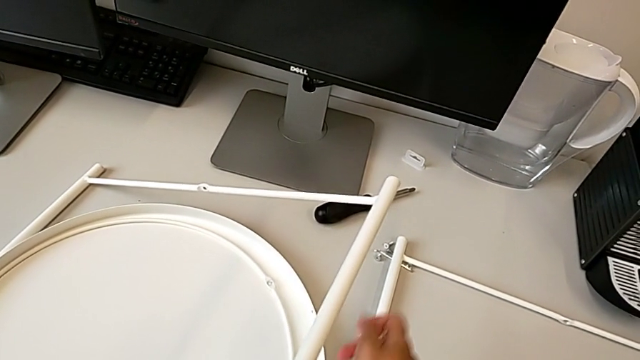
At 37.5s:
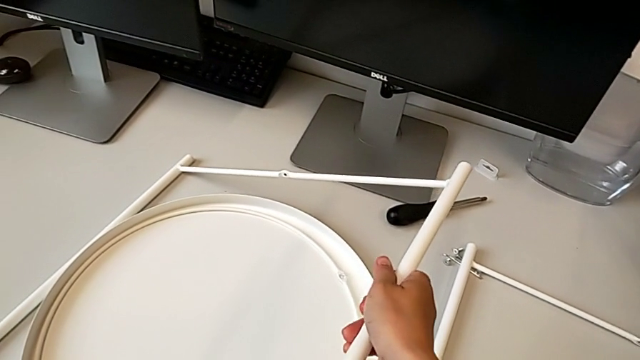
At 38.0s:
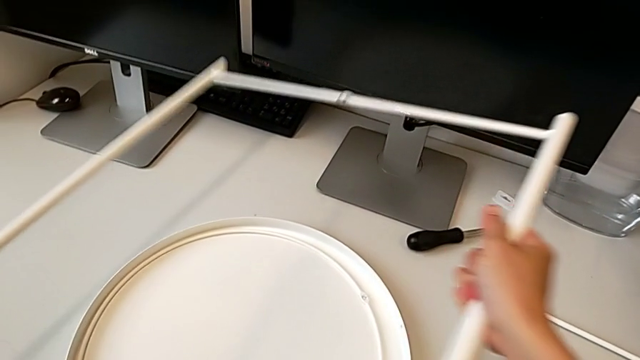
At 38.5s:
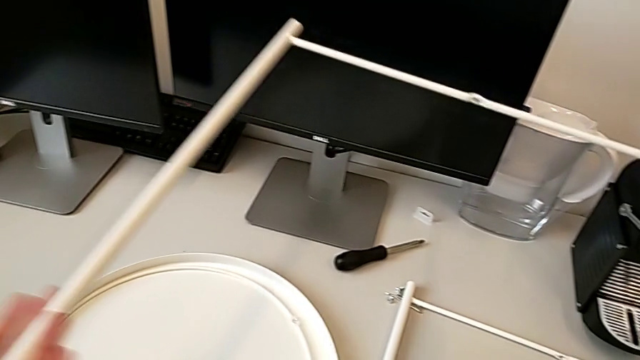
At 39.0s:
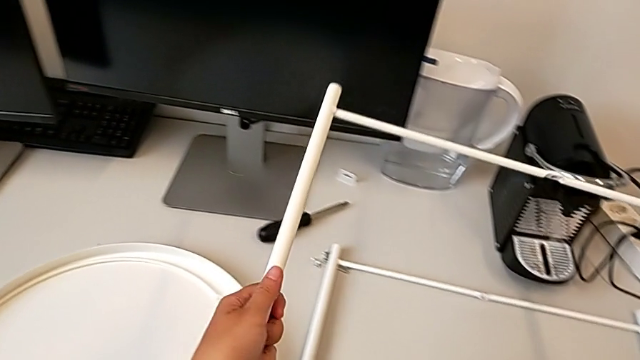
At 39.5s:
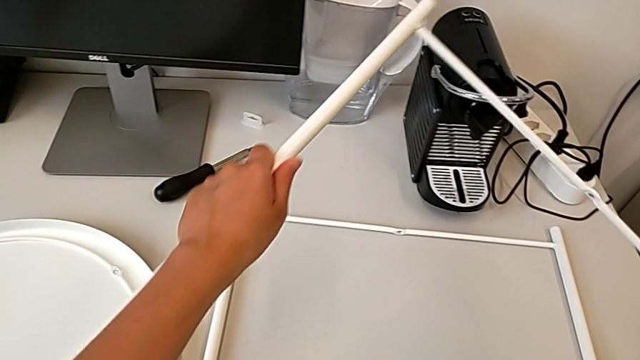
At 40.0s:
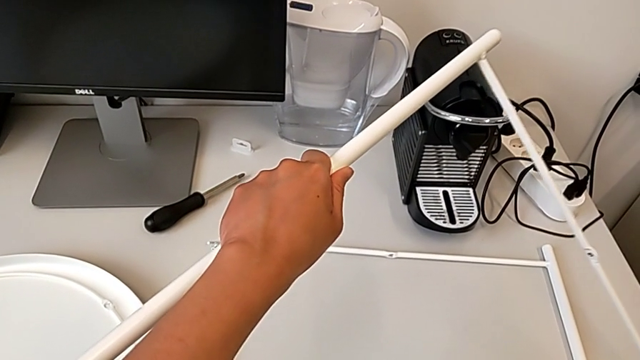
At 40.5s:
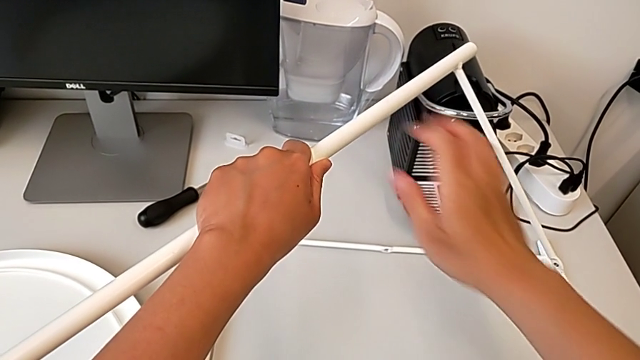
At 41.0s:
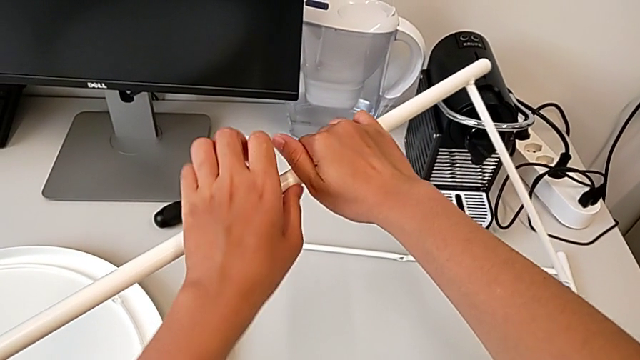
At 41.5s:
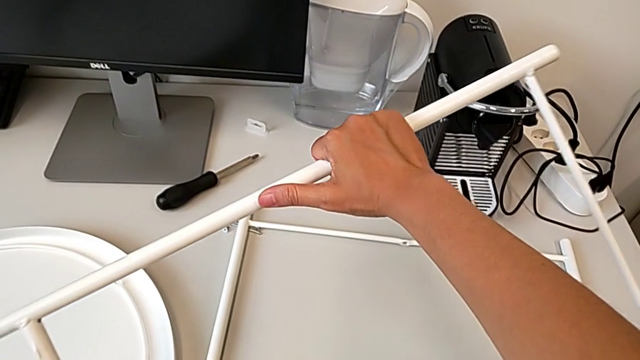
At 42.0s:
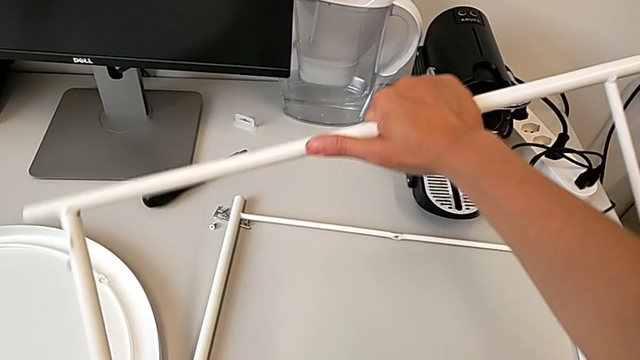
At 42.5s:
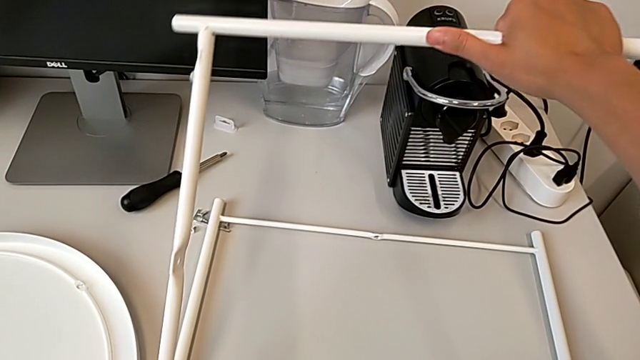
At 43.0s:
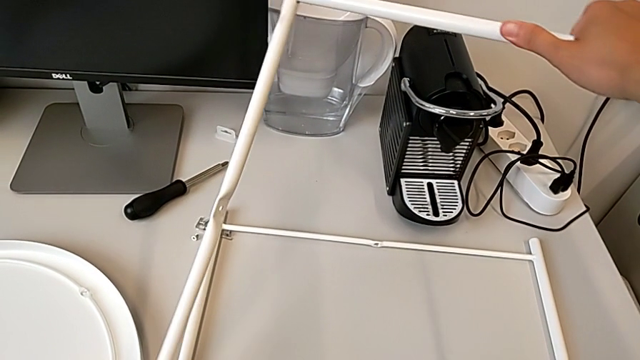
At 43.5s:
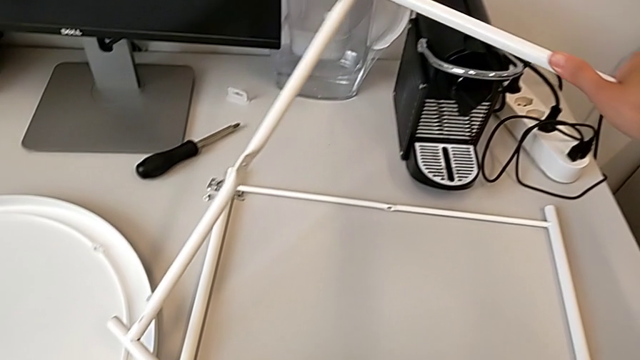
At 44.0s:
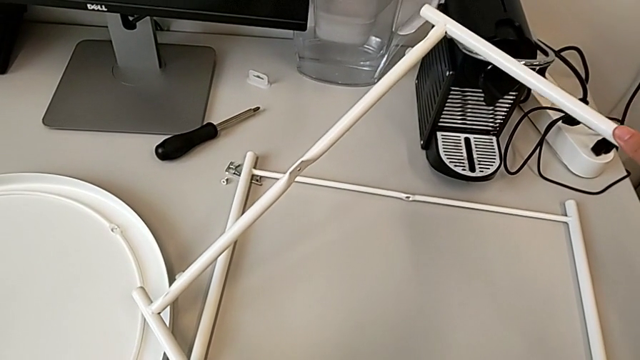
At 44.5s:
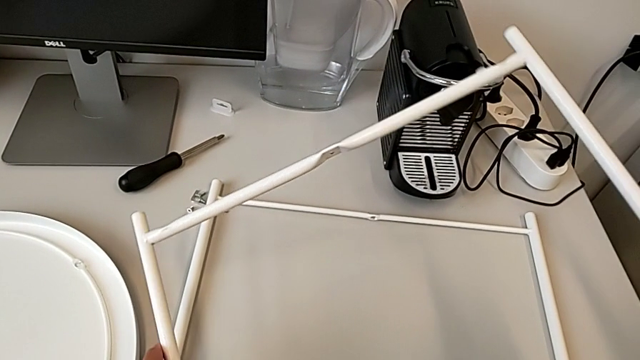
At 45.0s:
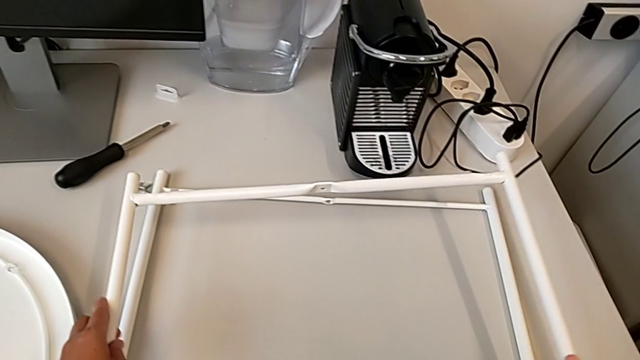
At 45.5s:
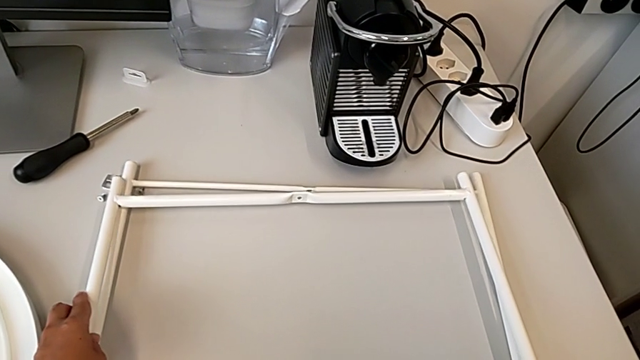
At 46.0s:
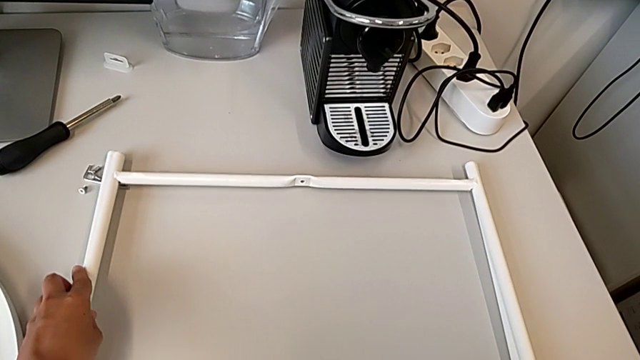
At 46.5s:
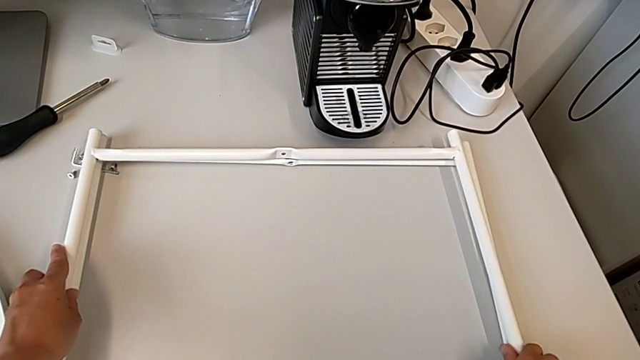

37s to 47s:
The camera wearer is assembling the legs regularly. They grab the leg, rotate it, place it, grab the leg, rotate it and place it.

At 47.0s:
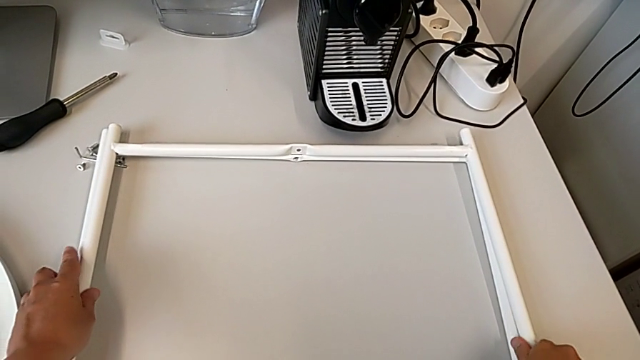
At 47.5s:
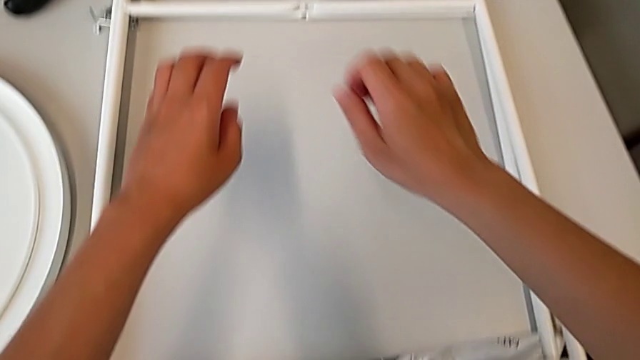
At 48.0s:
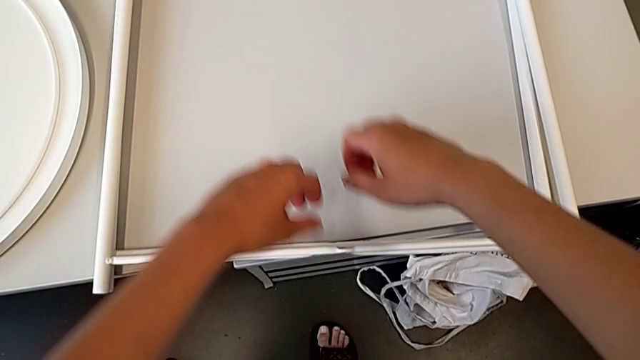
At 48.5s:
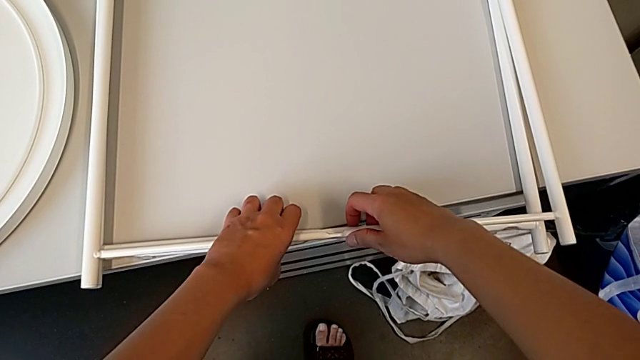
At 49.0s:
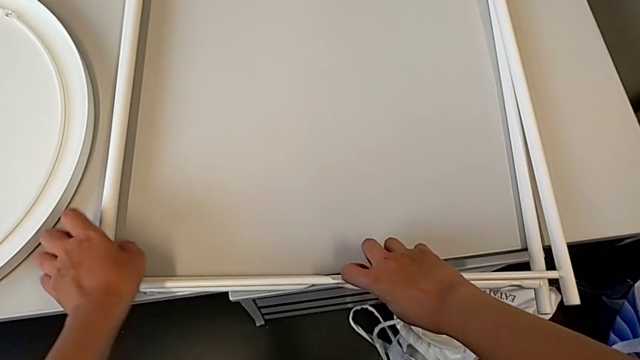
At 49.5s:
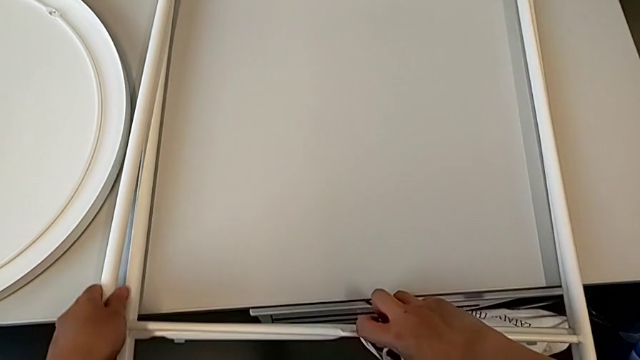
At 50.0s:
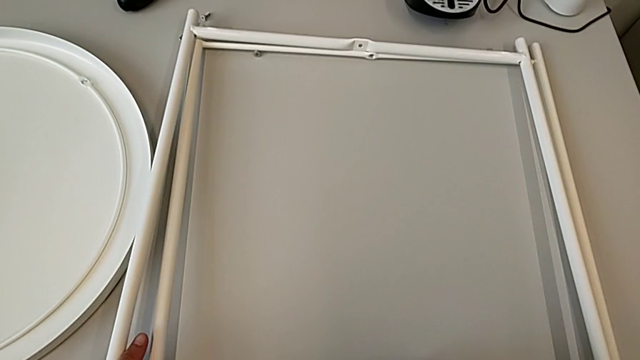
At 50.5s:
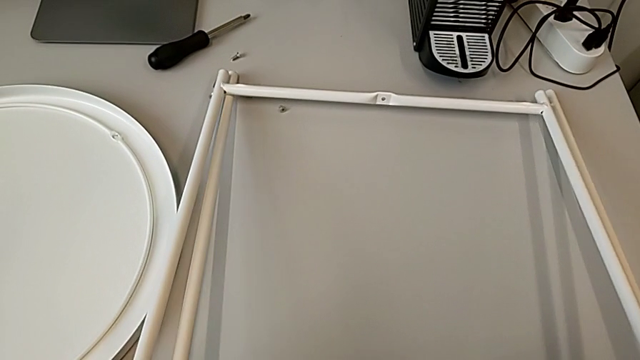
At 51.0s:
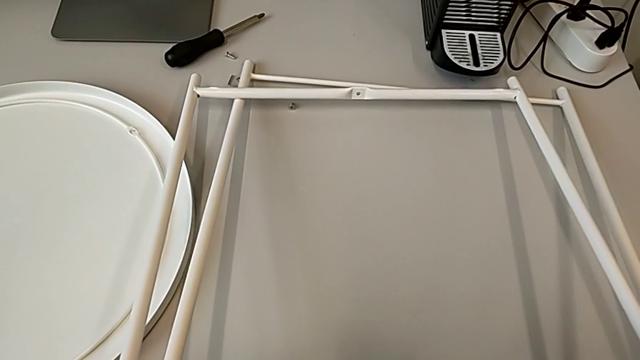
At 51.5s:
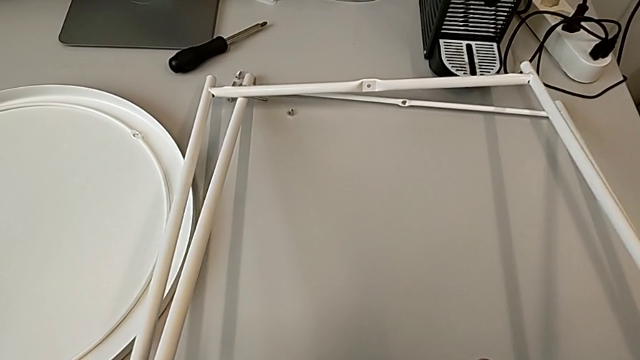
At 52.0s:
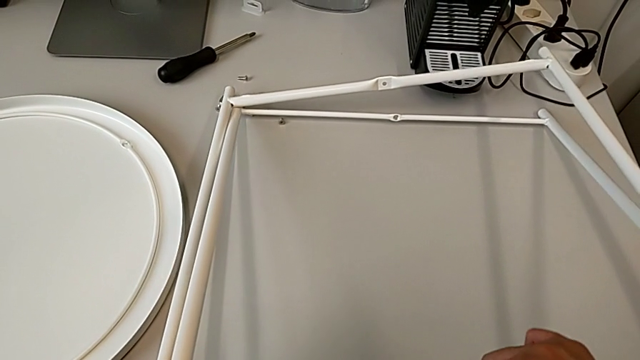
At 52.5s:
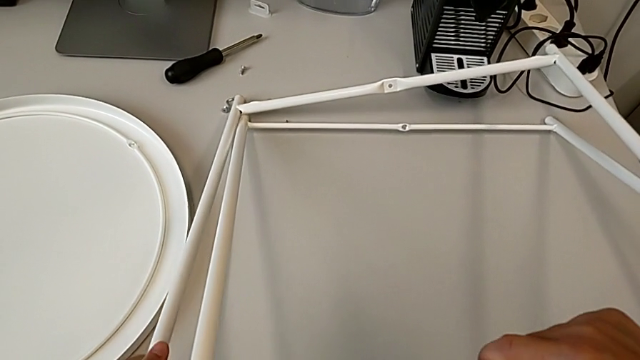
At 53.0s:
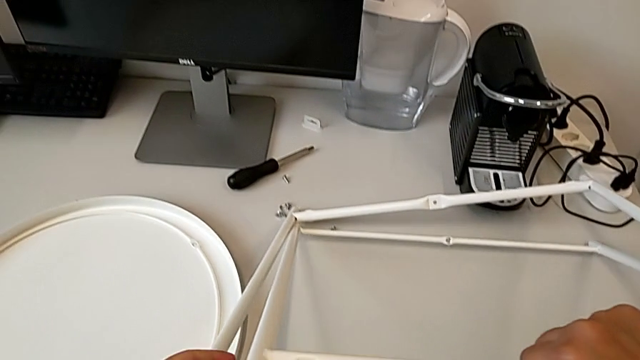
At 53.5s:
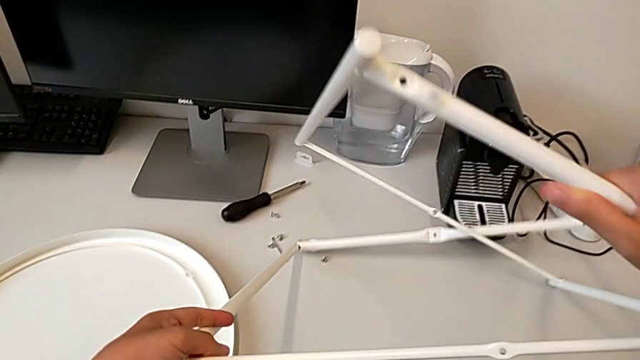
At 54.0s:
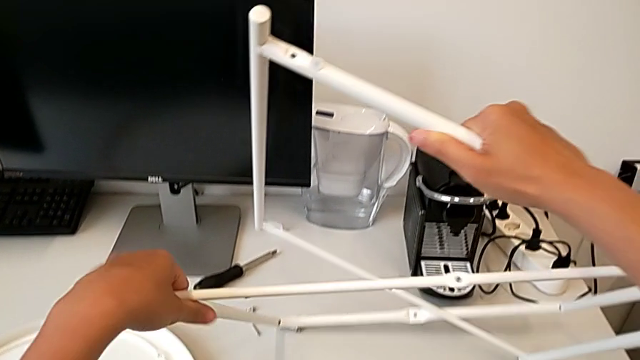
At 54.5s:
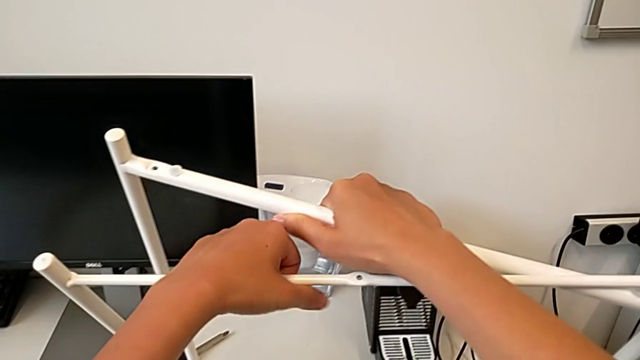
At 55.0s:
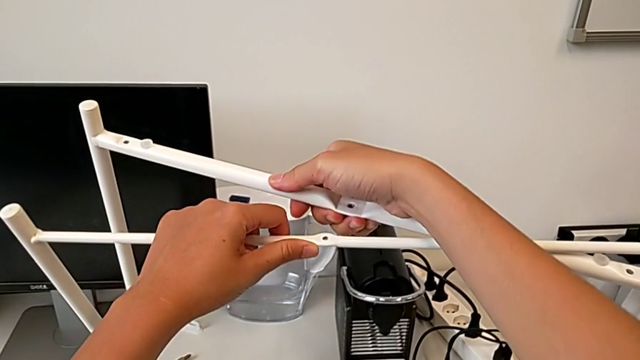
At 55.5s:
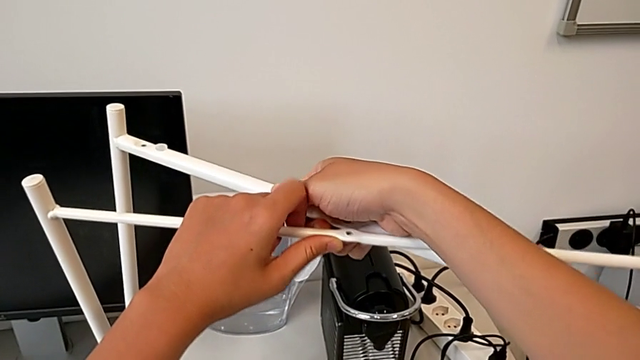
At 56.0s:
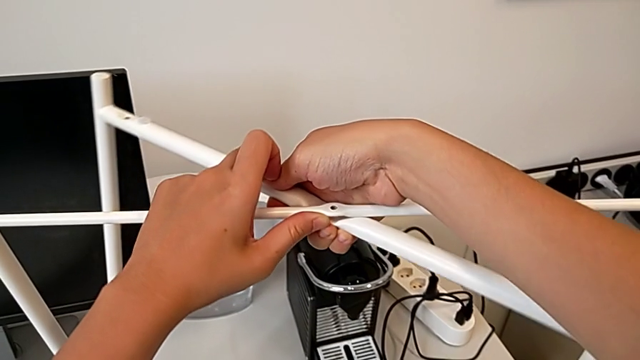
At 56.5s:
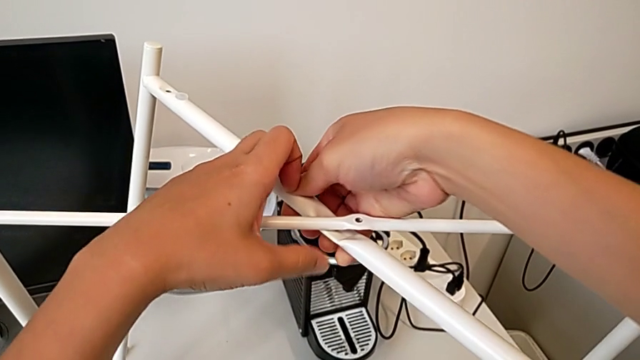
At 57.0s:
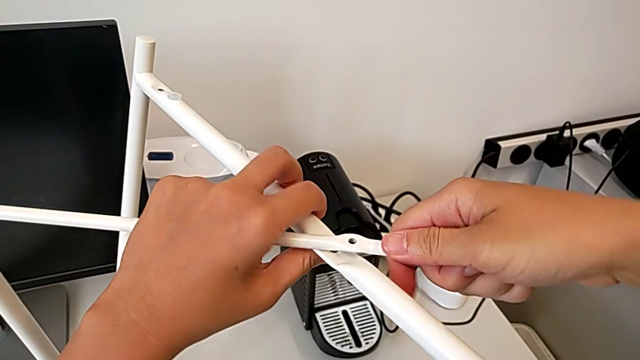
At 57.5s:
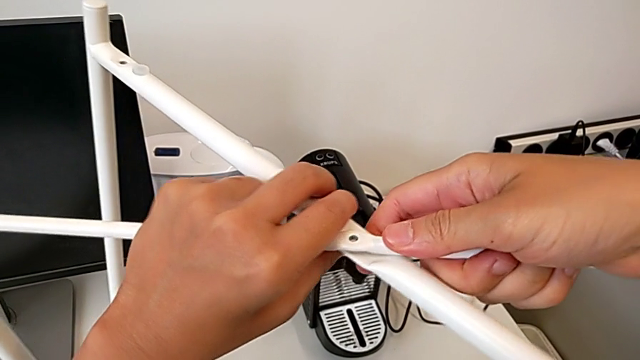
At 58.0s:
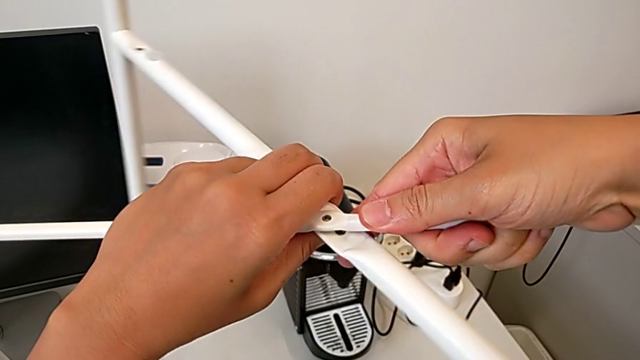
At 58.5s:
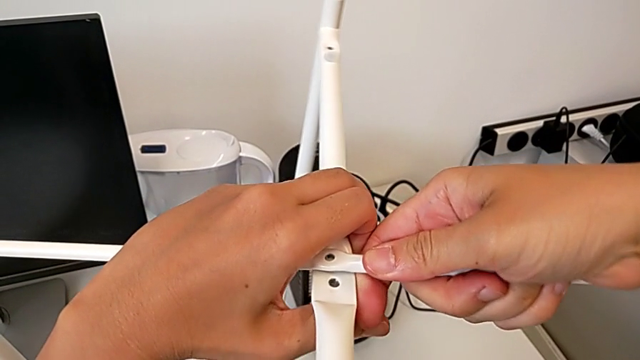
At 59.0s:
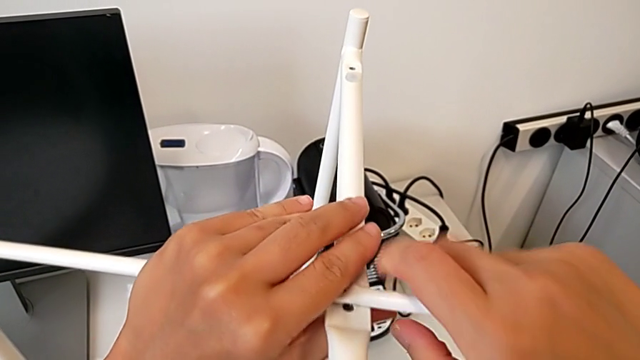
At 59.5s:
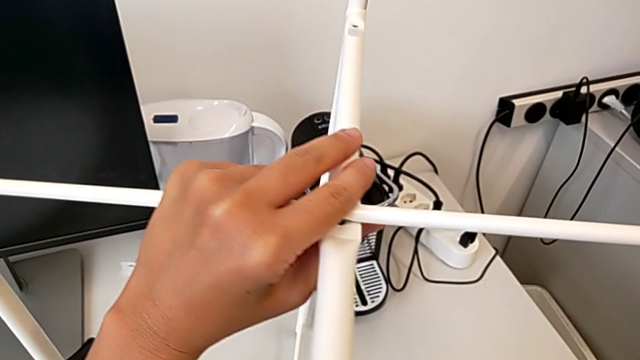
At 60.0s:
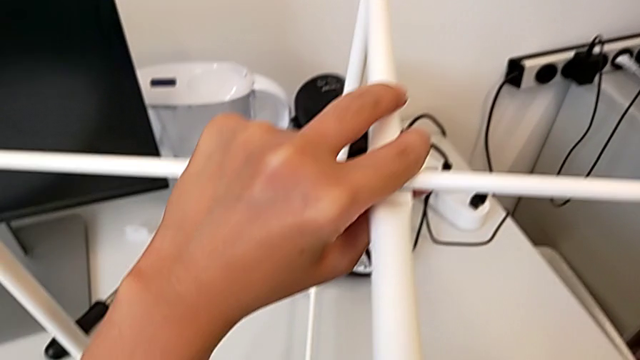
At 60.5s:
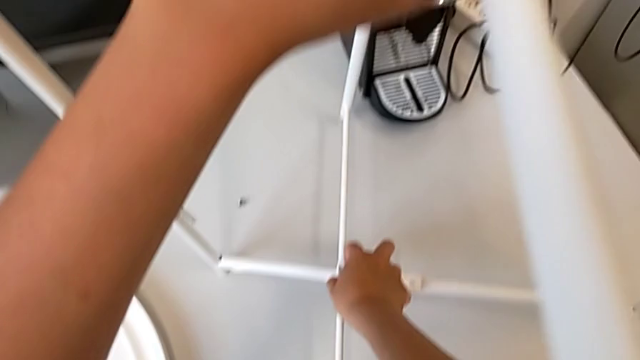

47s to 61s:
The camera wearer is assembling the legs regularly. They approach the leg, grab it, lift it and begin to wrongly align it with the right hand.
